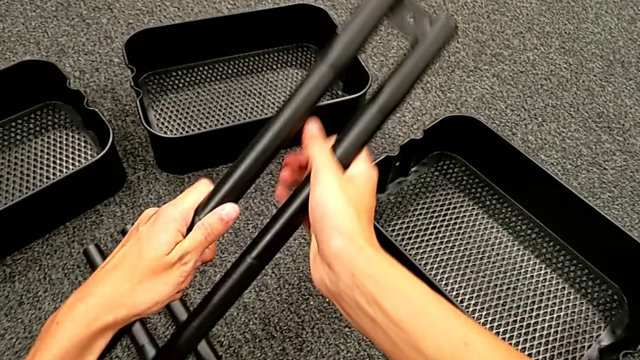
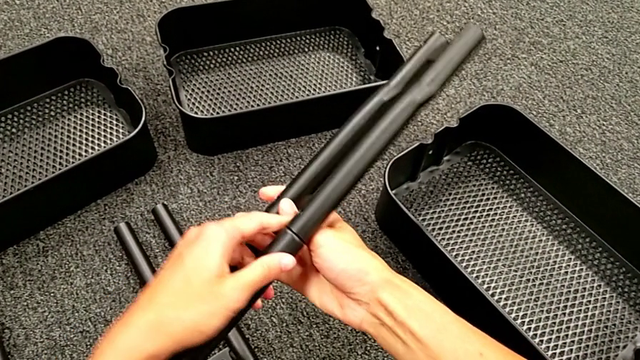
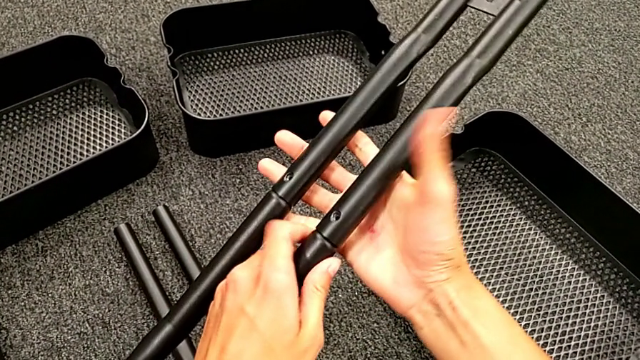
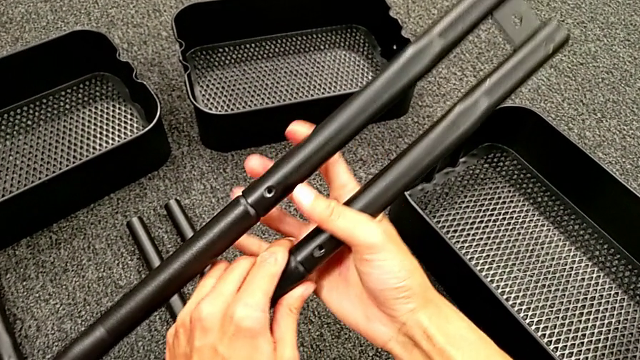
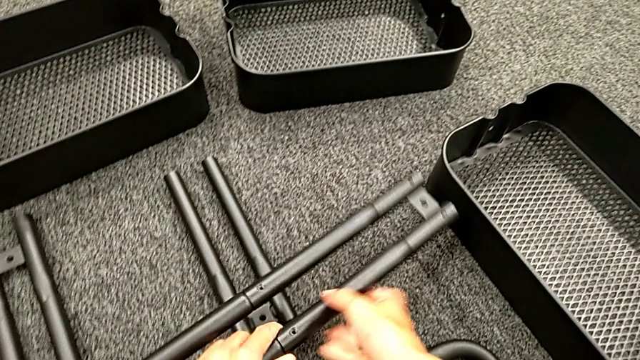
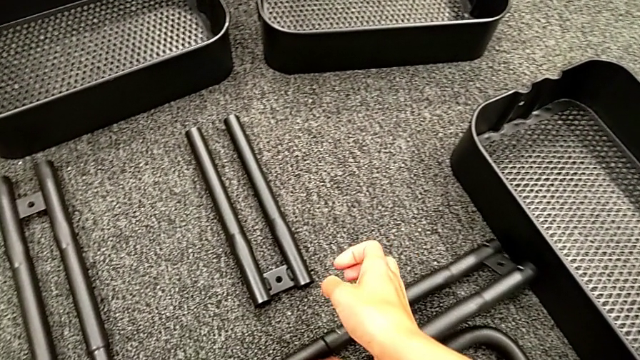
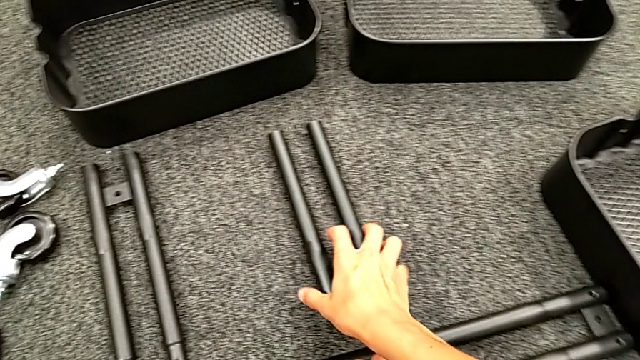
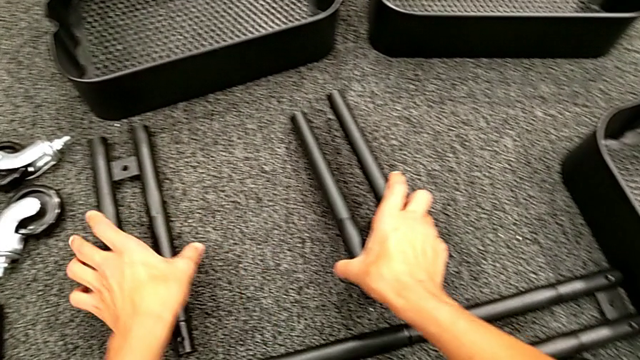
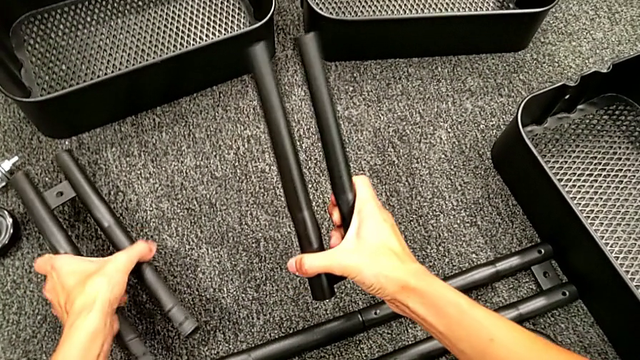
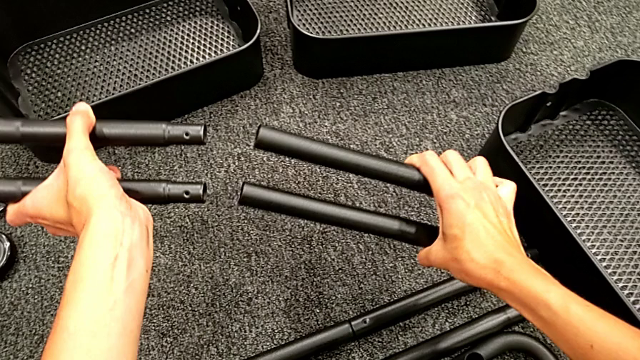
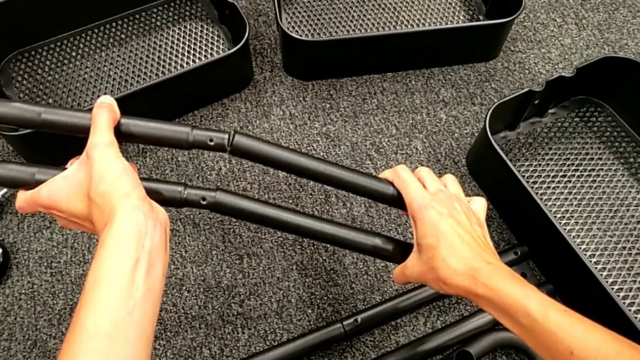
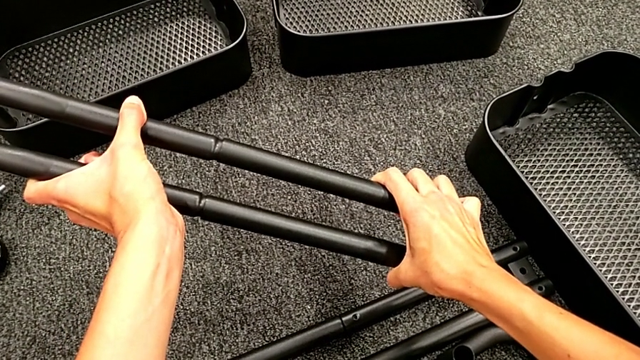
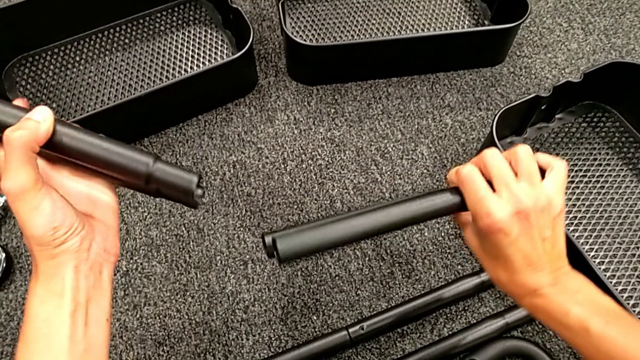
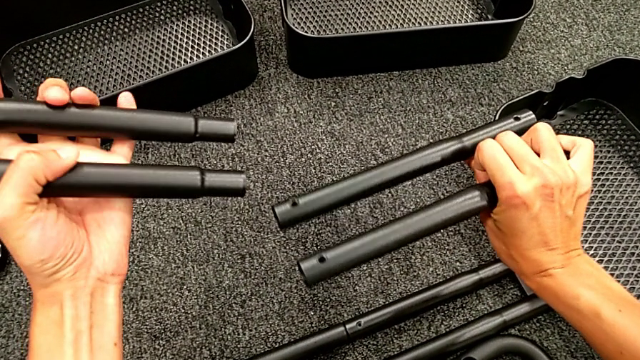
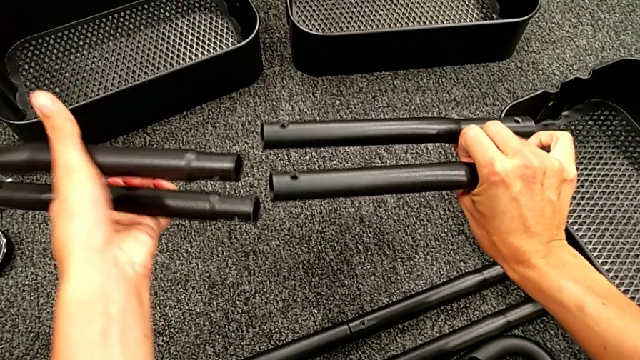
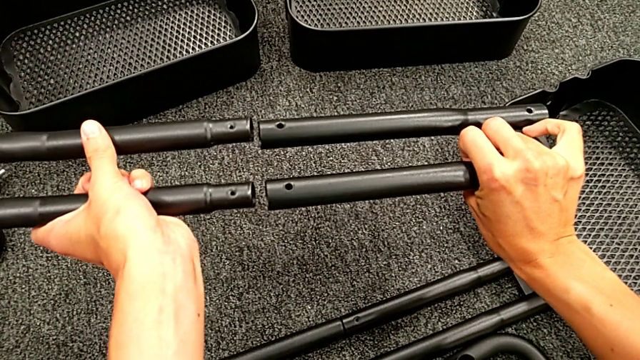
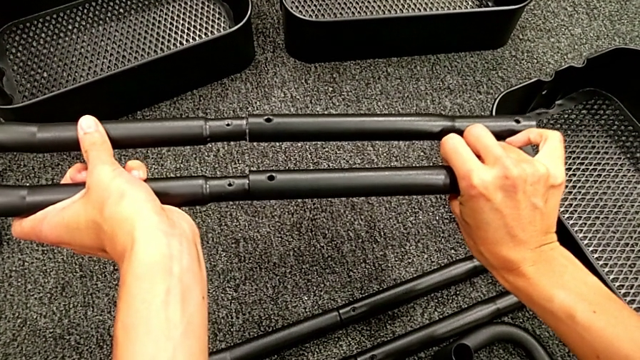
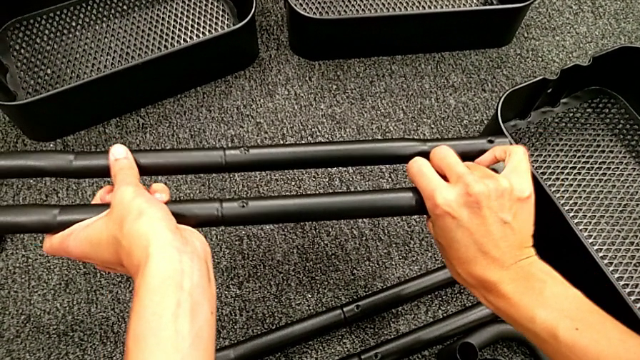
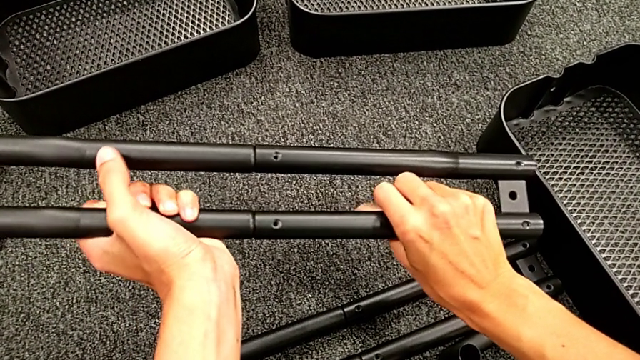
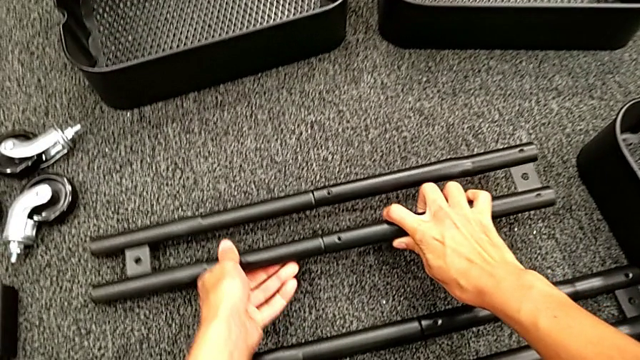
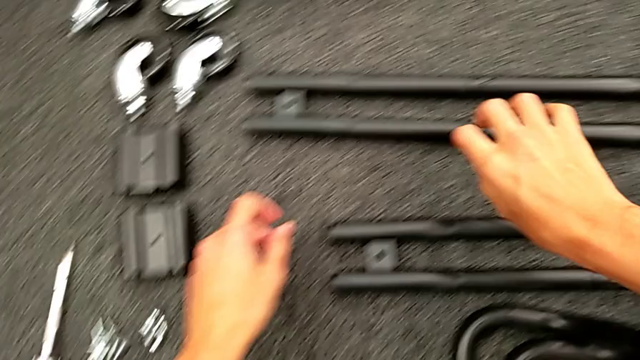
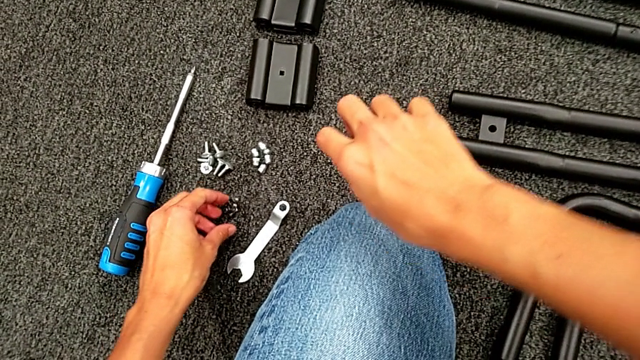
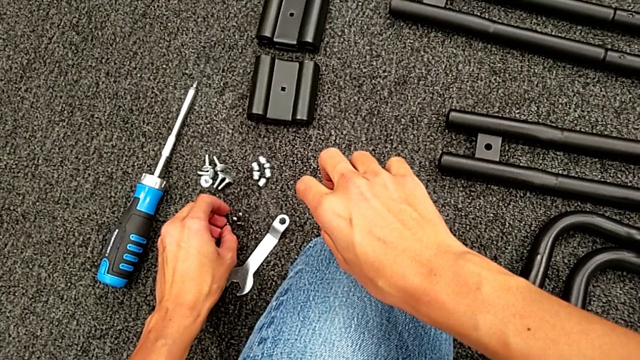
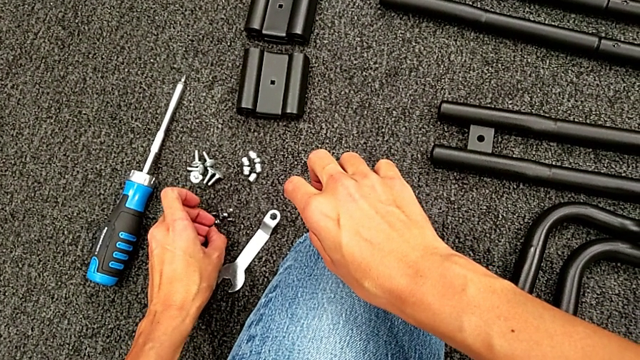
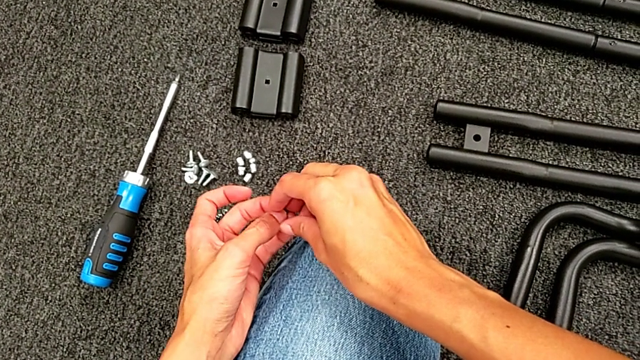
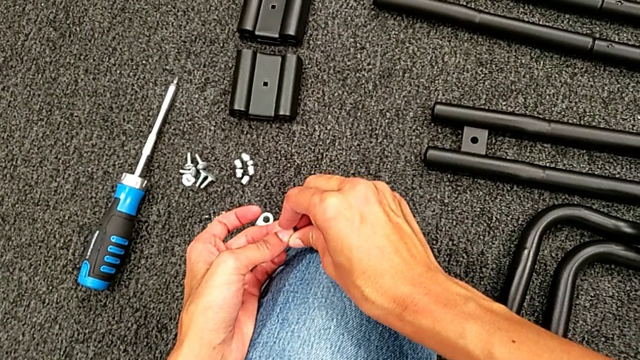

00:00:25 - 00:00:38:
The camera wearer is assembling the black tubes. They rotate the first leg, place the leg, assemble the second leg and grab the first screw.

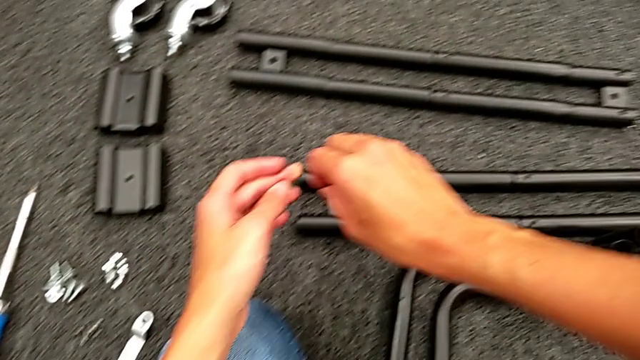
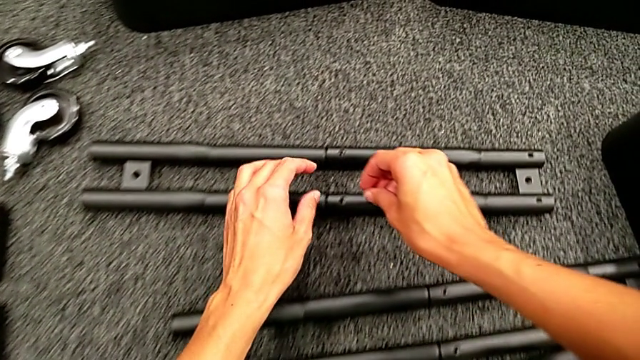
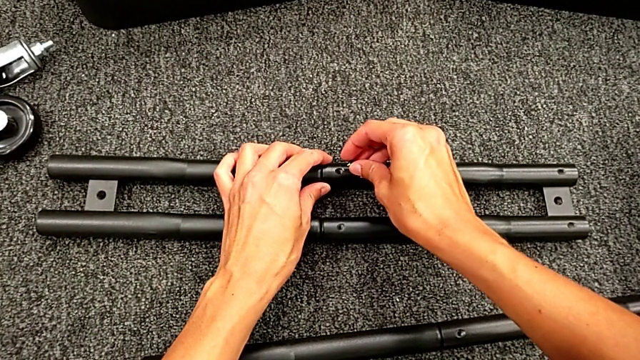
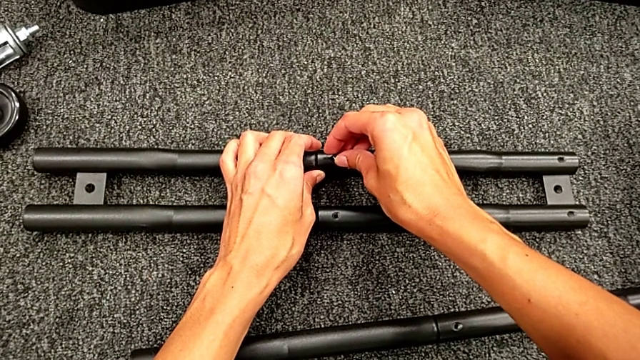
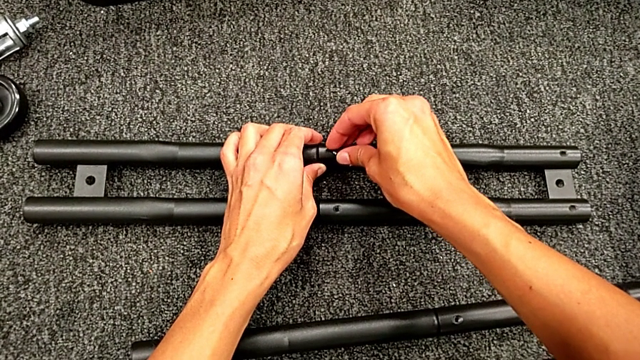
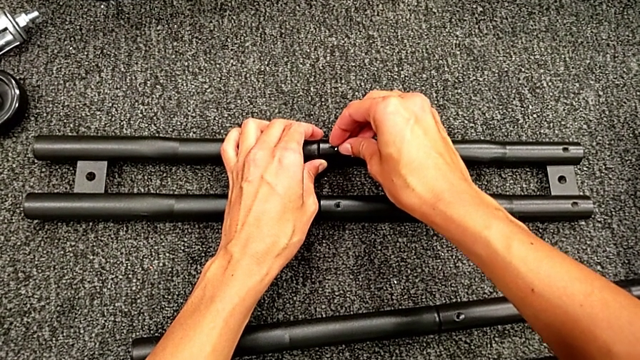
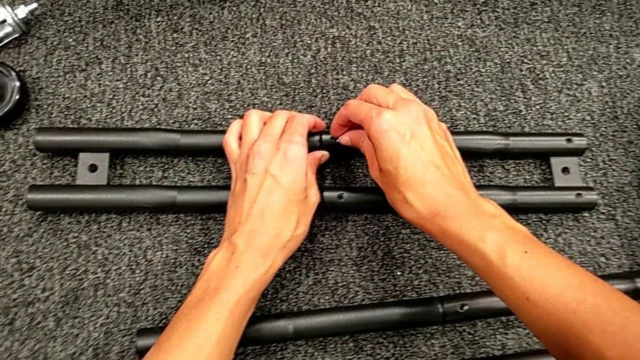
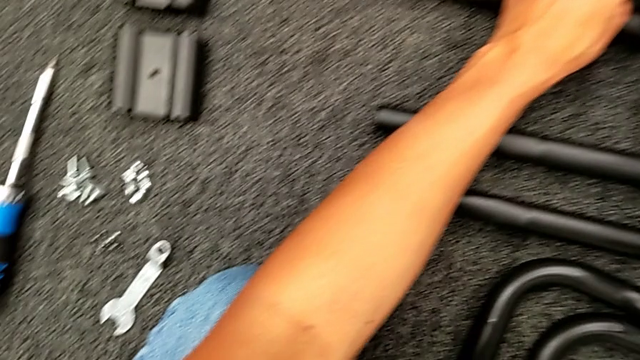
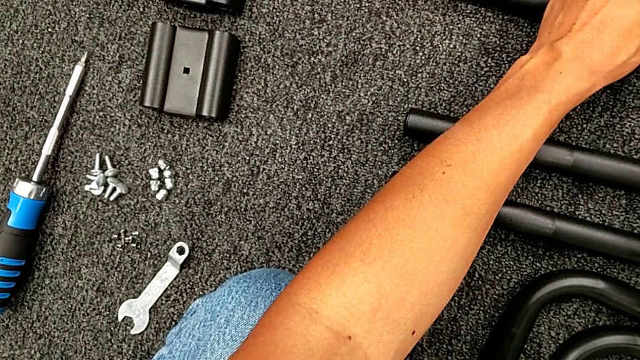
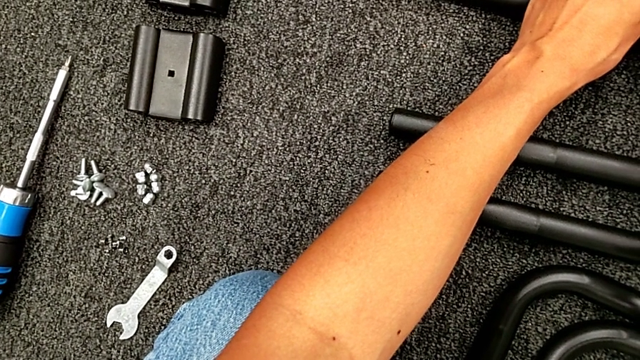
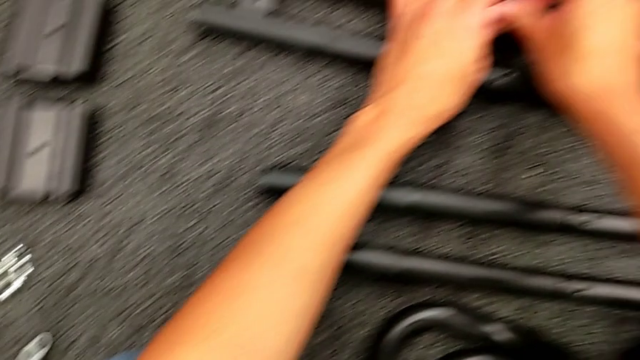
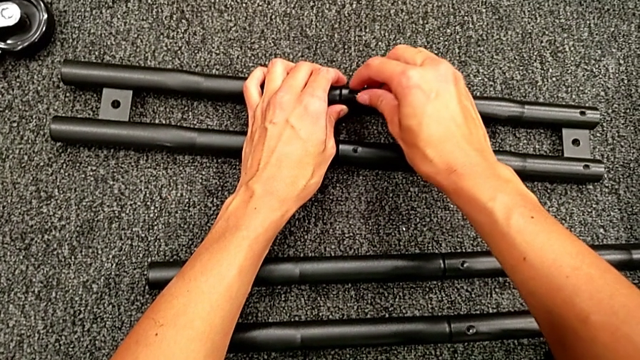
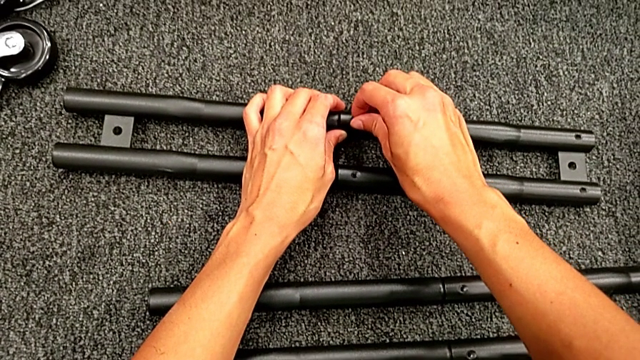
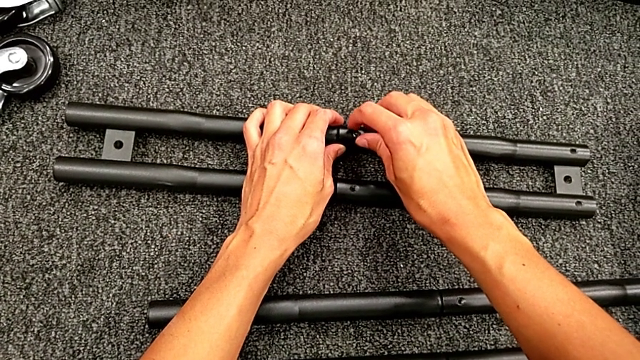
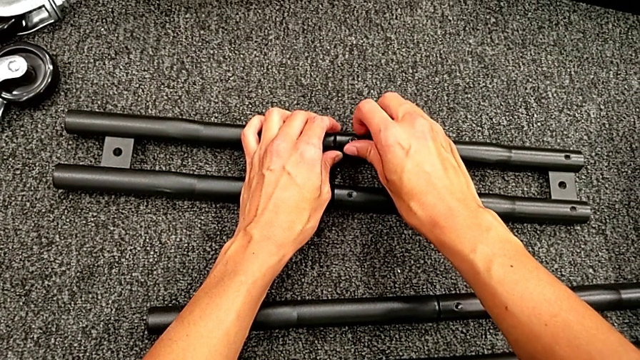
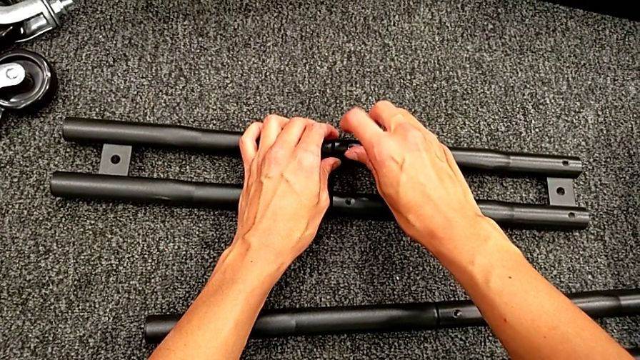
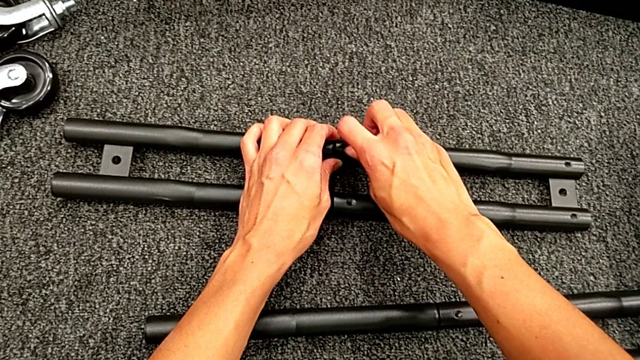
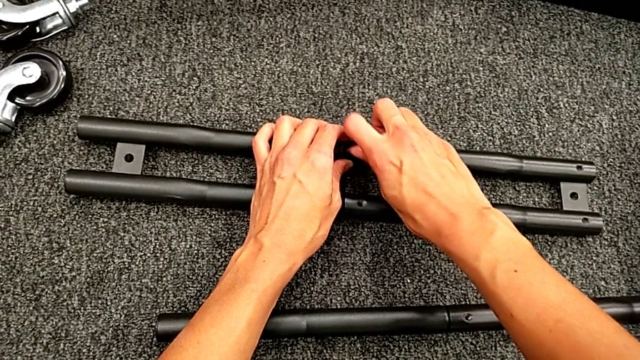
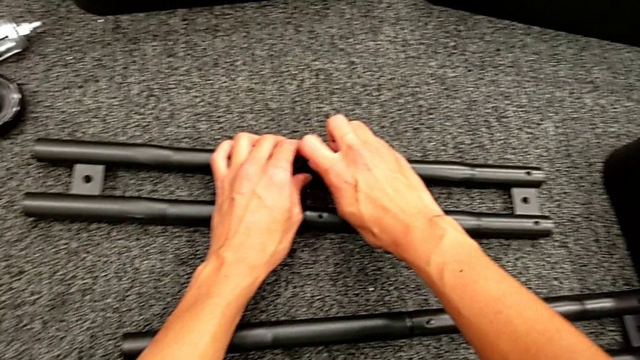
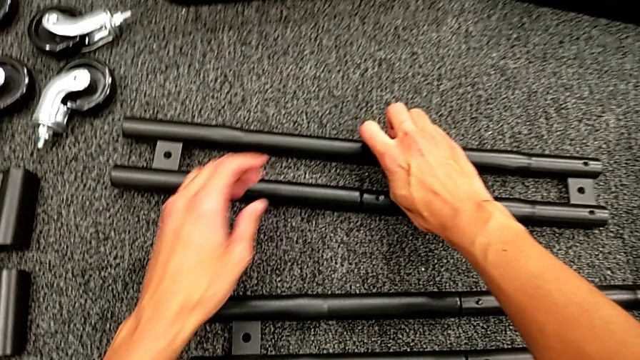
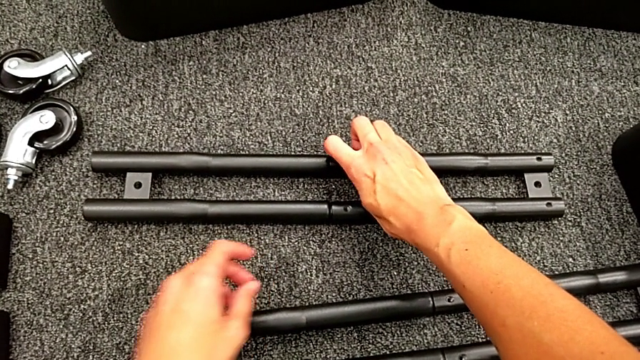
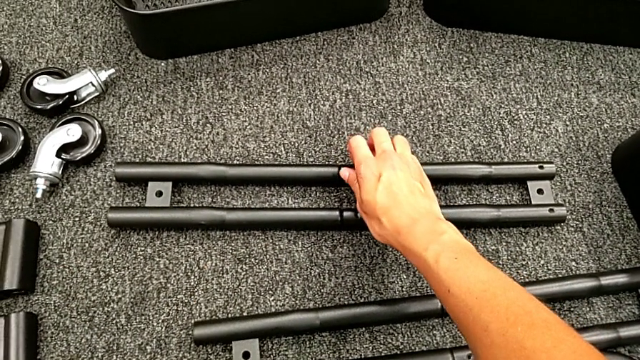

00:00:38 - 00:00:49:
The camera wearer is assembling the black tubes. They place the first screw and screw it.
